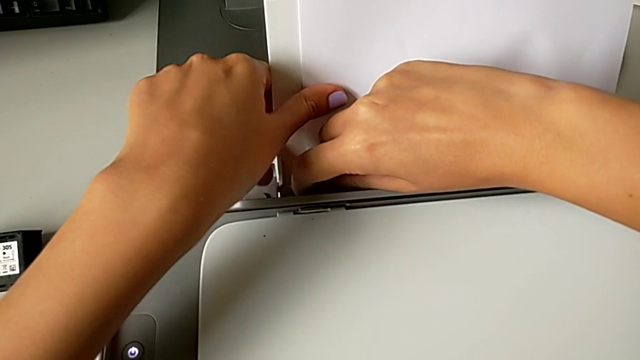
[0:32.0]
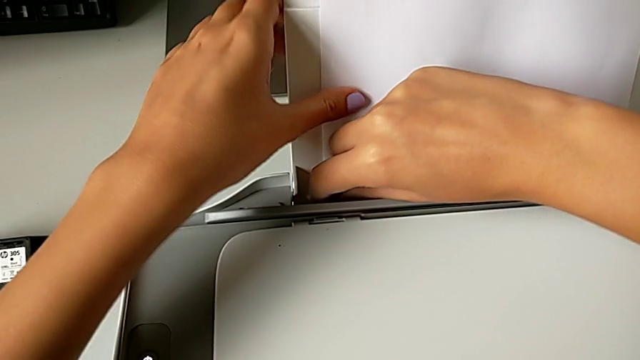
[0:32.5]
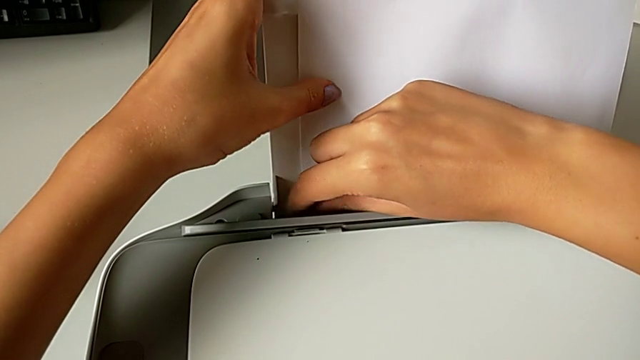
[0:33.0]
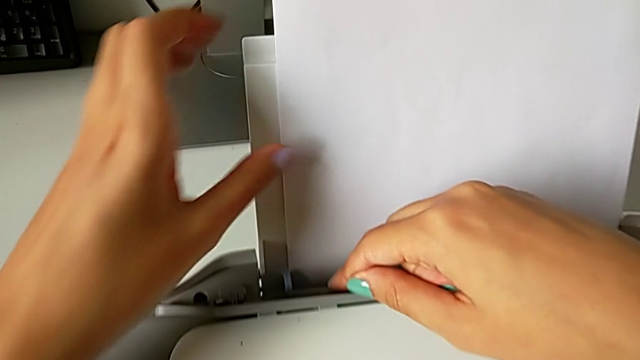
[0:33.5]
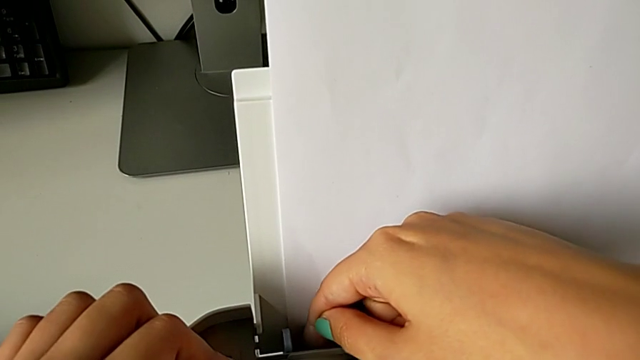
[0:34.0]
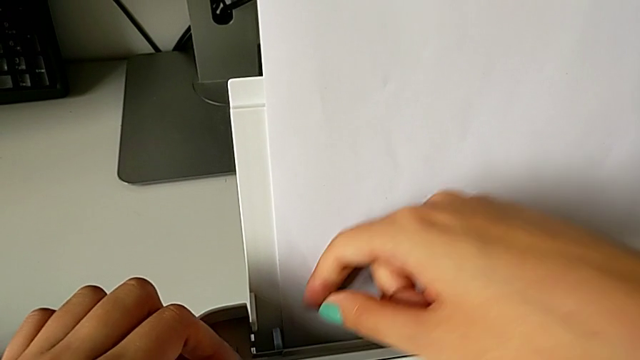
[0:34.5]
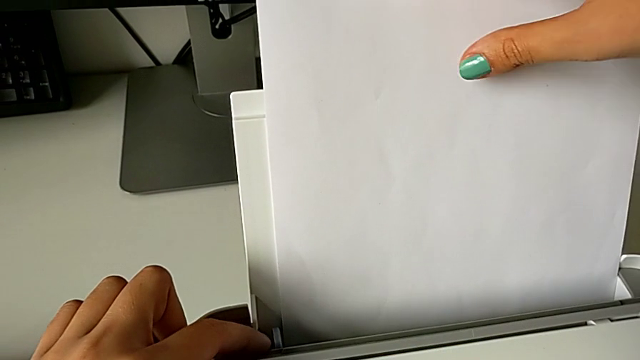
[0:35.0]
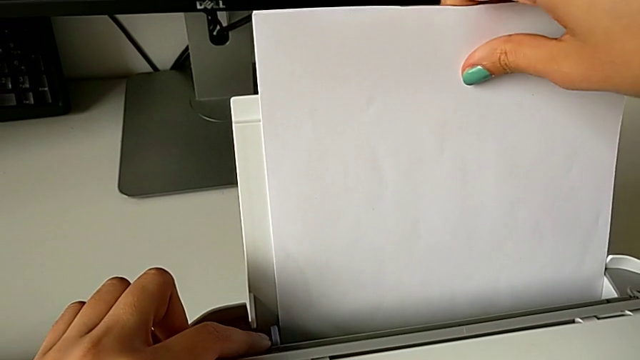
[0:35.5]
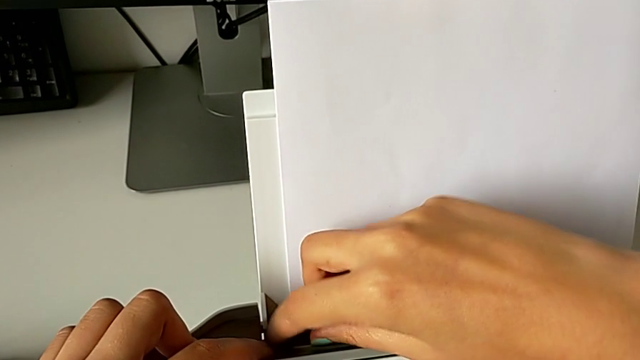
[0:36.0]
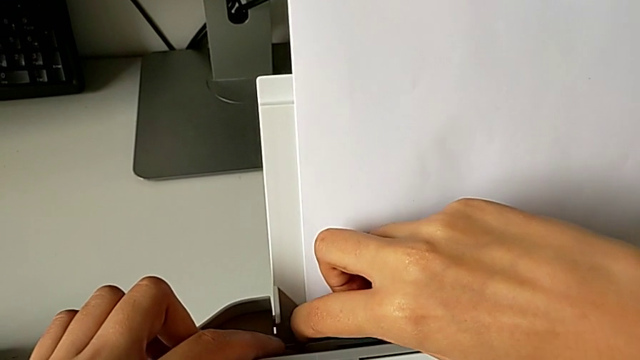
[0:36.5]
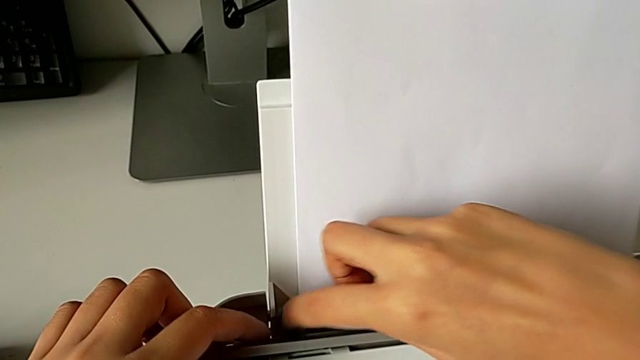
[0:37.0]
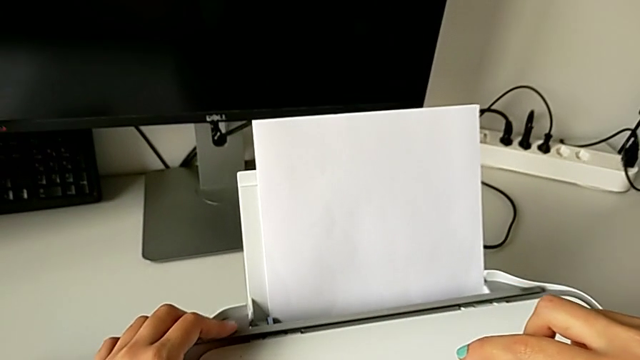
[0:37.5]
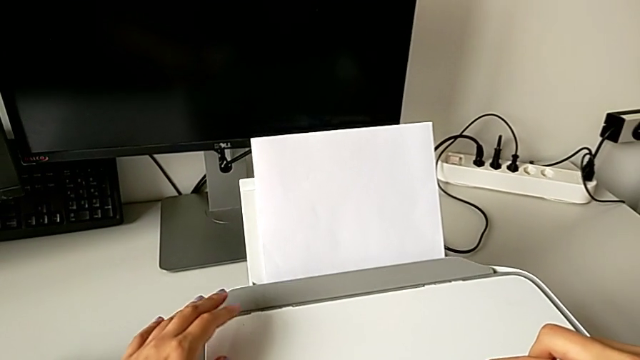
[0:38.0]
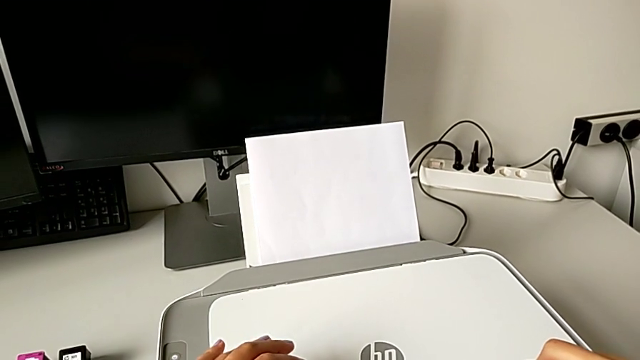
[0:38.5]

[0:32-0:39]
The camera wearer is pushing the blue paper stand lock. They keep sliding the right tab and close the paper tray.

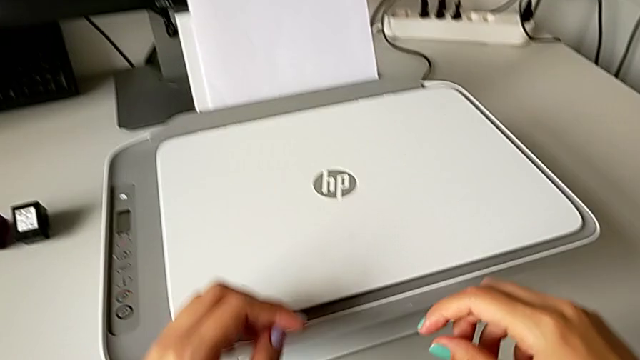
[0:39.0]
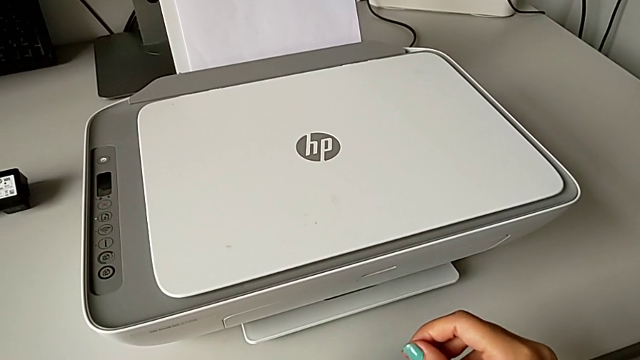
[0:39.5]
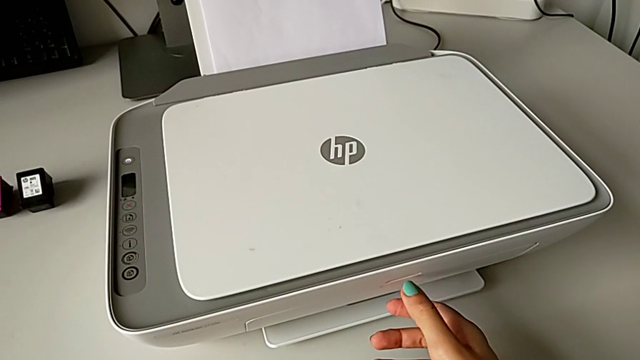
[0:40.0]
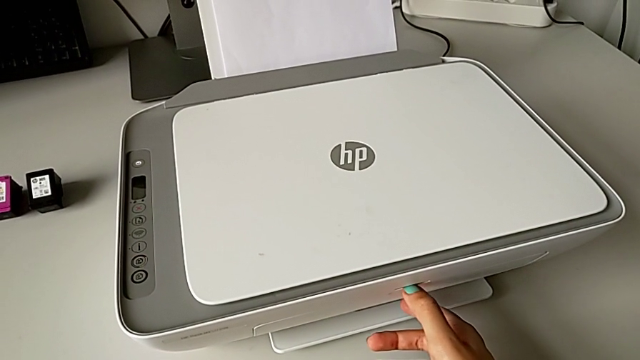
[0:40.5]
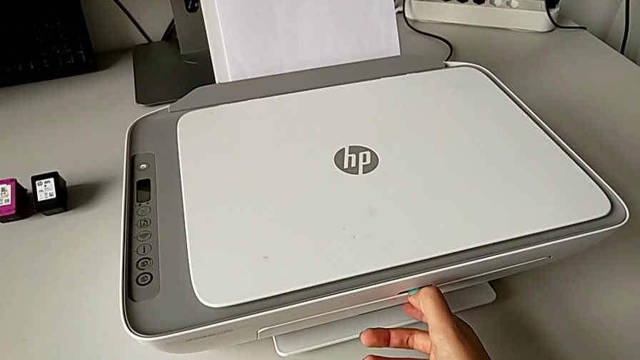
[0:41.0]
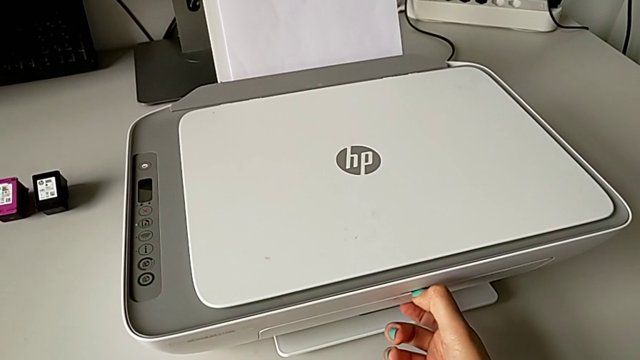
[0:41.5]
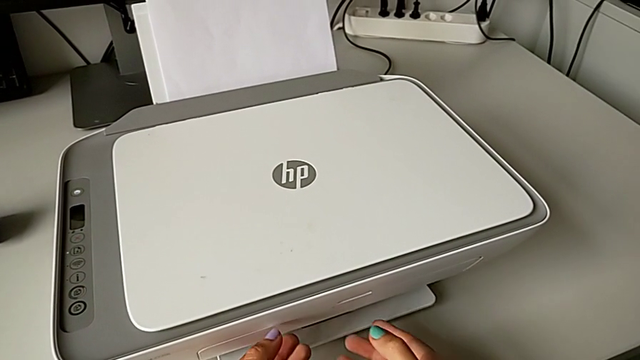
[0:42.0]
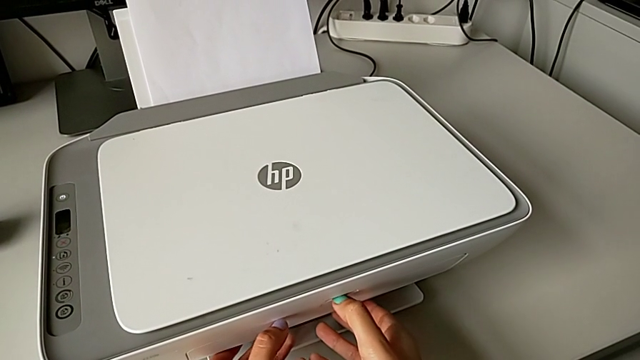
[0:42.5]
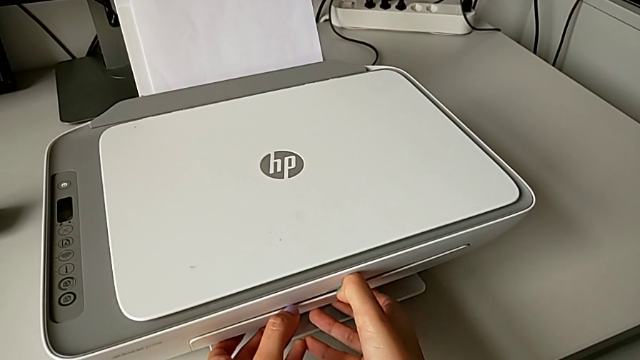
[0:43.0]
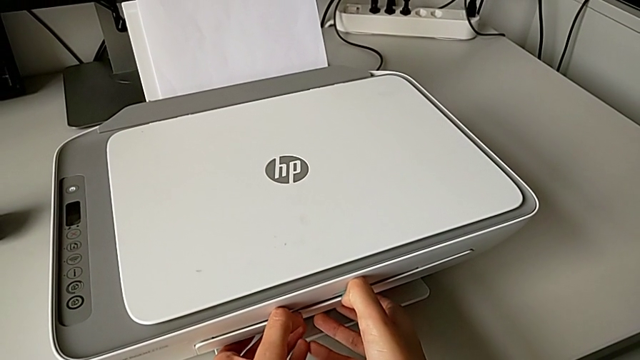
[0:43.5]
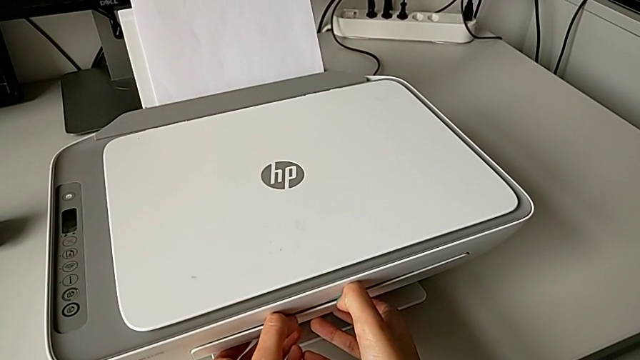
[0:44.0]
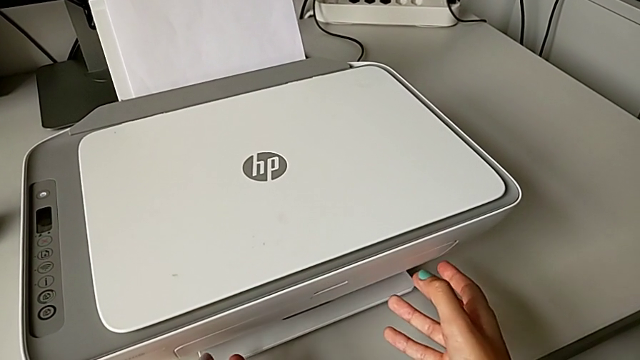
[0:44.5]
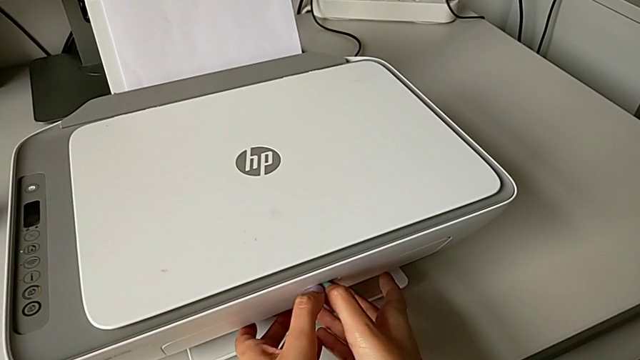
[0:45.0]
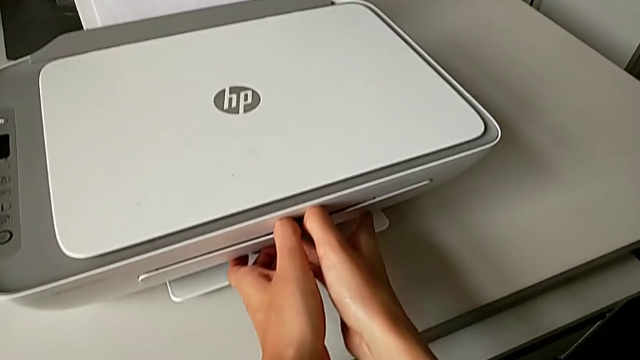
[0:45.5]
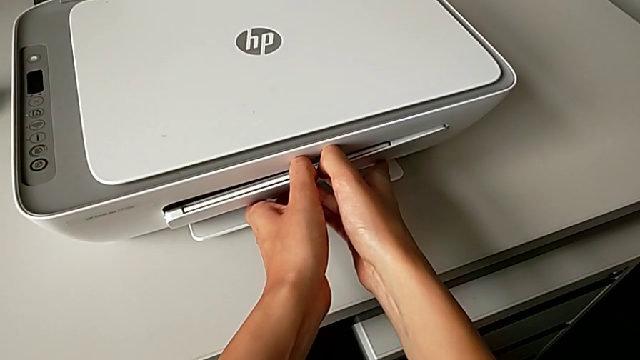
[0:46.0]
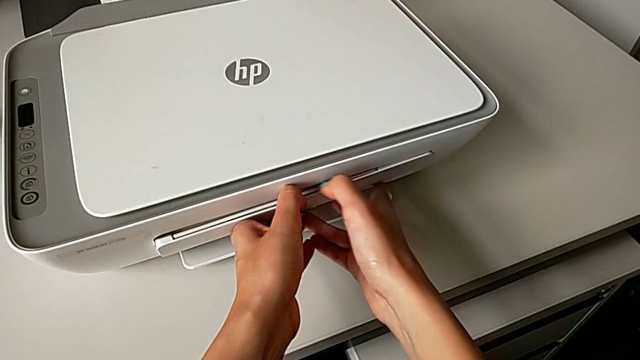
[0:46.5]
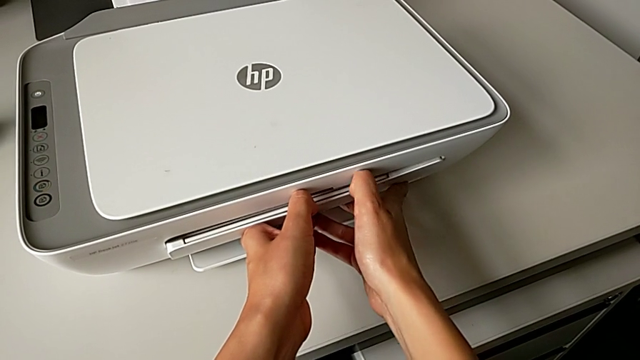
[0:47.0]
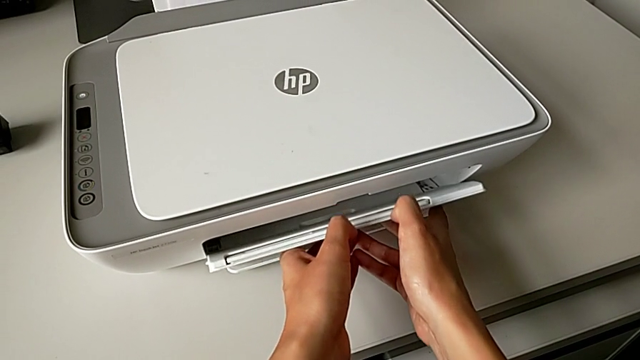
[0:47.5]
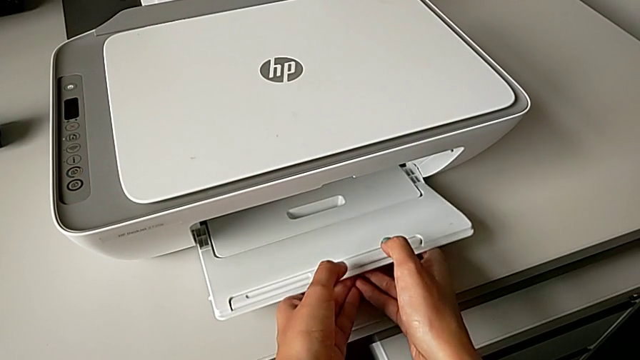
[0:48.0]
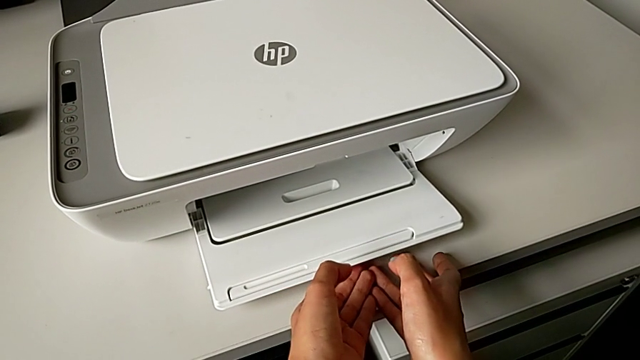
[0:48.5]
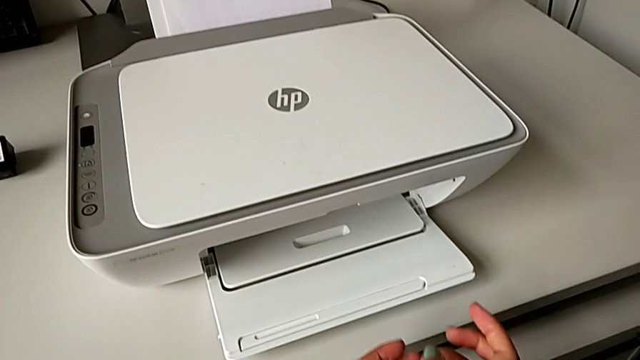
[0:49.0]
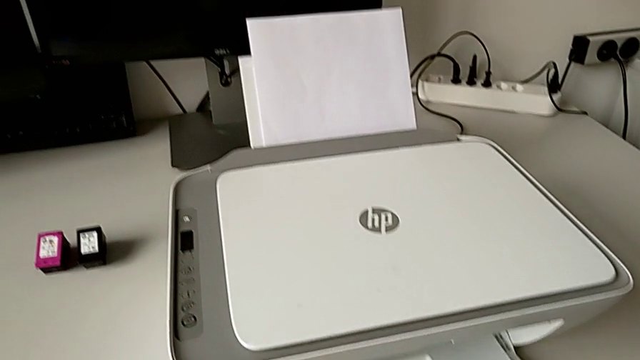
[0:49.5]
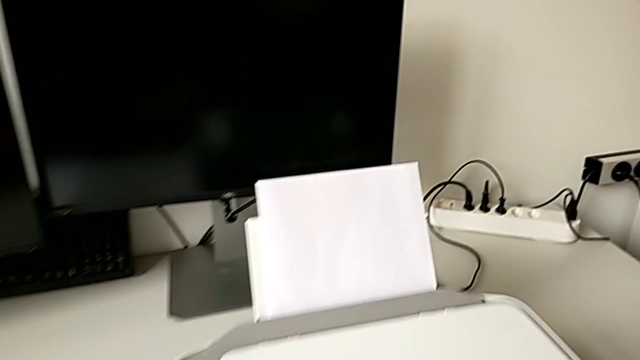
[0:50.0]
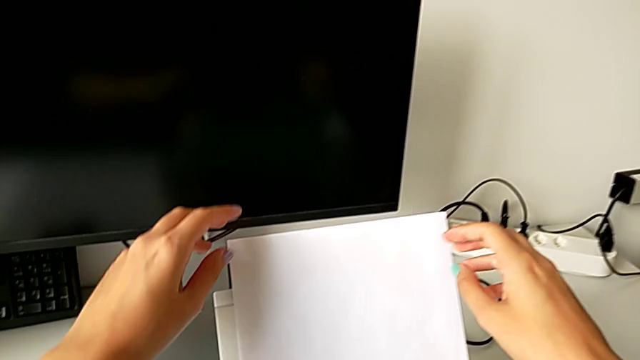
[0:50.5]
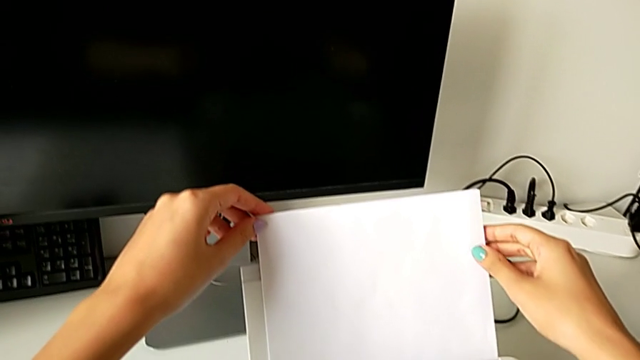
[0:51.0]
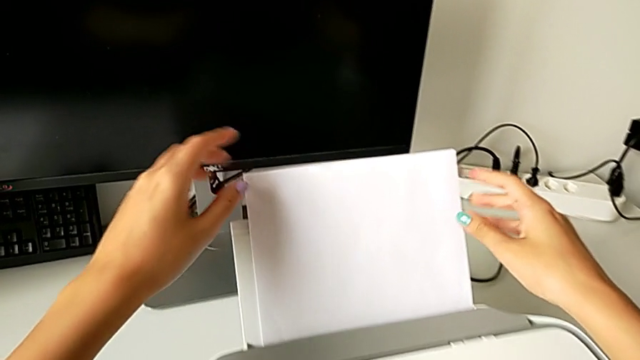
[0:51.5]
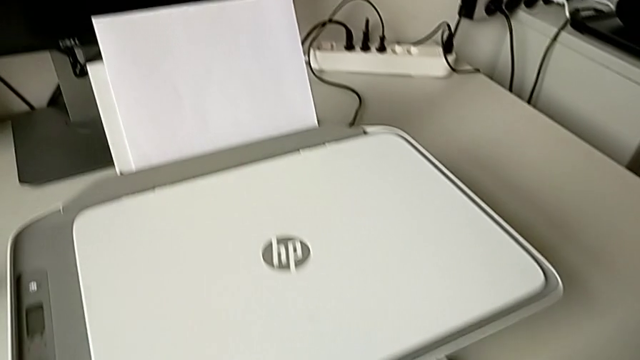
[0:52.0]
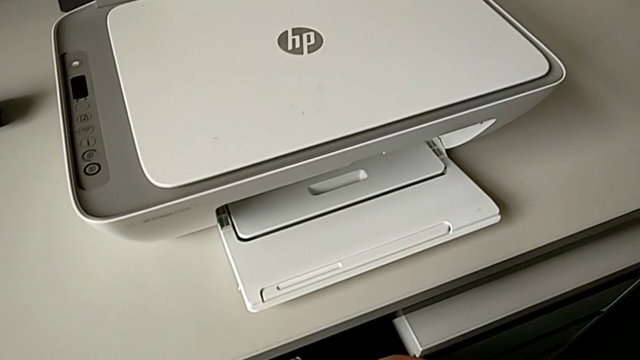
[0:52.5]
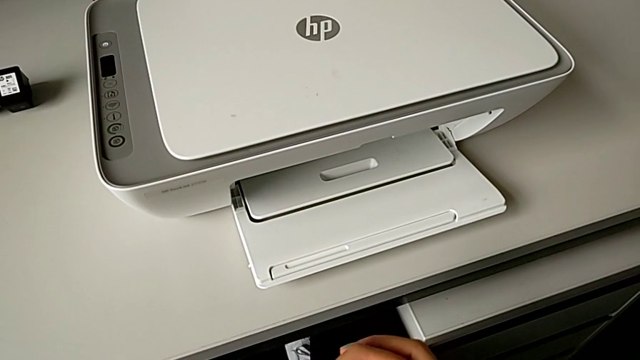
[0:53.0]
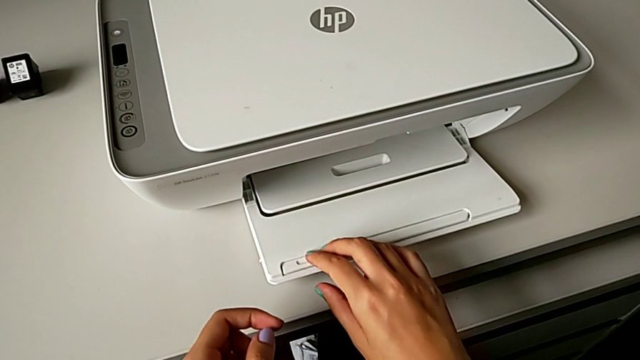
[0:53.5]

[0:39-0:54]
The camera wearer is pulling out the output paper tray. They grab the printer, pull the paper tray and open it.
